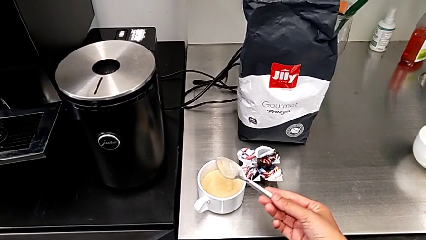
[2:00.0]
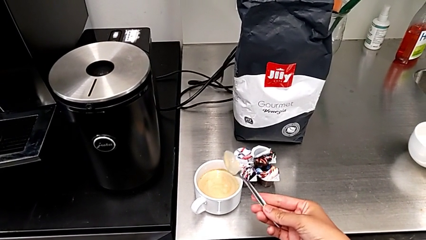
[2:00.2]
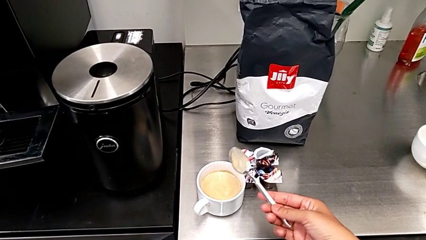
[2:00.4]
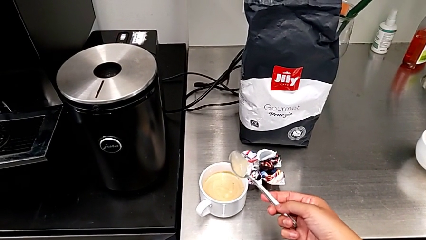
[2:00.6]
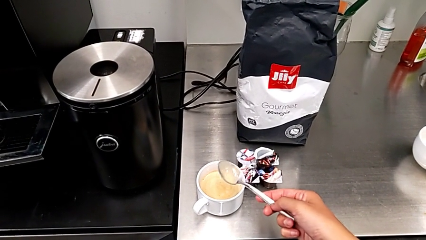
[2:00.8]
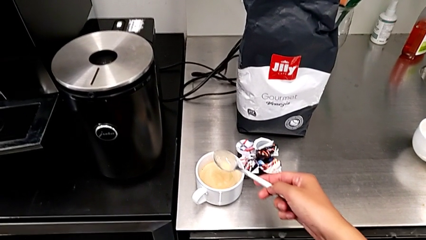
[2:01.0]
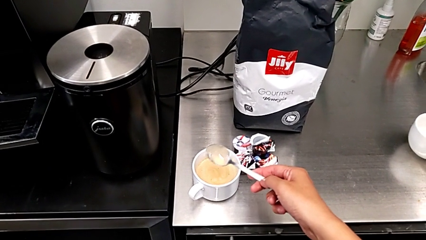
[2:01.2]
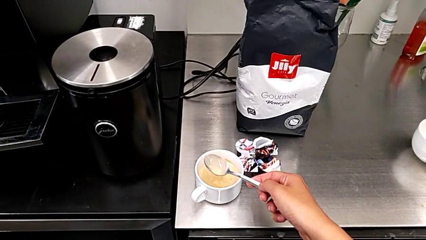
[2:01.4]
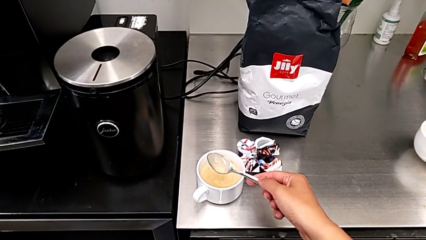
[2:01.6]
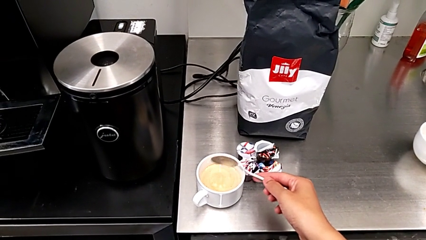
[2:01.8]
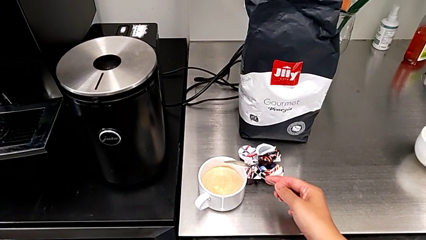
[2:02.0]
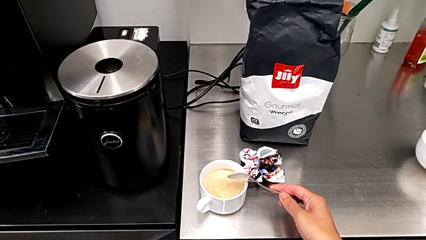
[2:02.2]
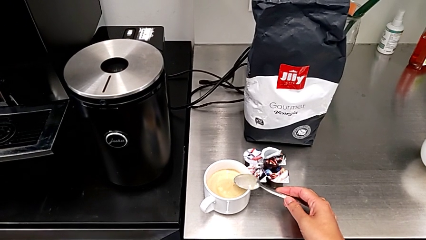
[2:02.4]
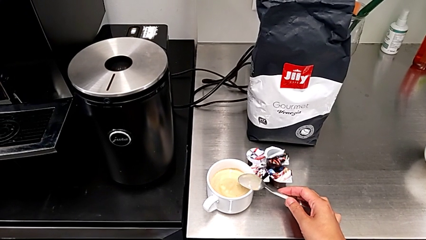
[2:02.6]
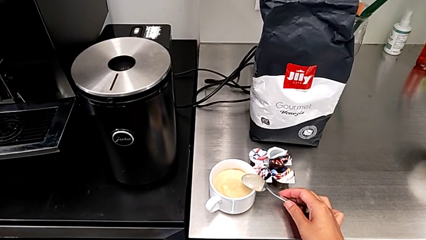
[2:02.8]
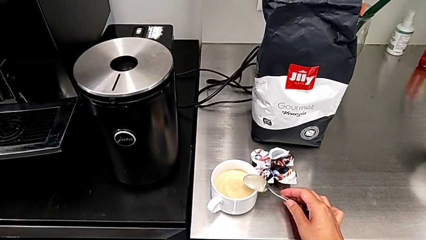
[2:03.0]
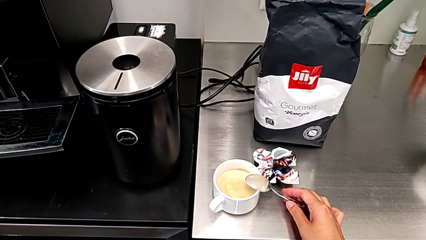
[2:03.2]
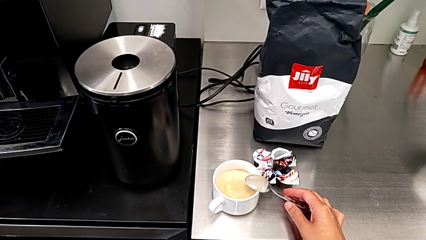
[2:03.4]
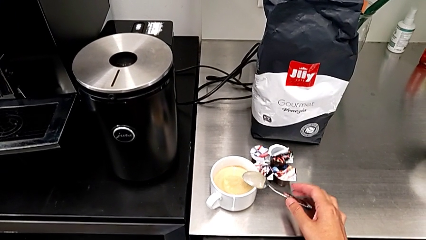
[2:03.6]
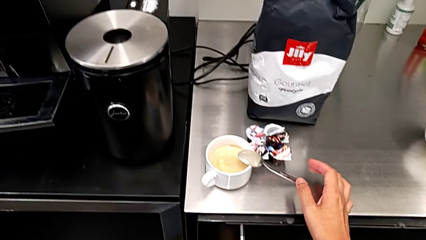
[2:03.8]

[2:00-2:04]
The camera wearer is adding cream to the coffee. They hold the spoon and place it.

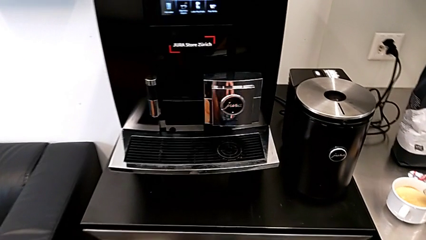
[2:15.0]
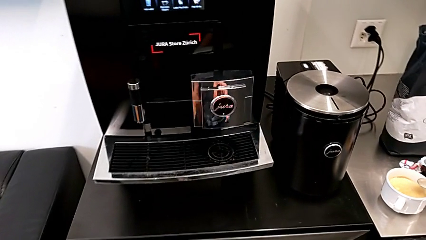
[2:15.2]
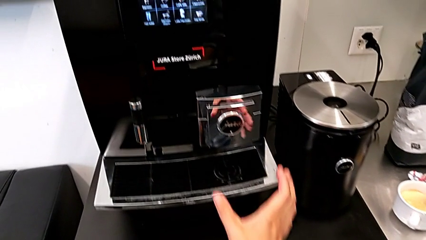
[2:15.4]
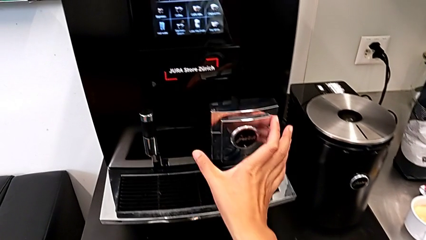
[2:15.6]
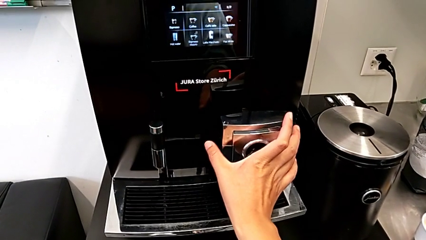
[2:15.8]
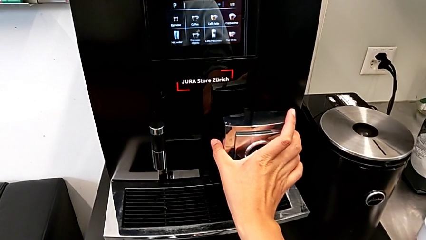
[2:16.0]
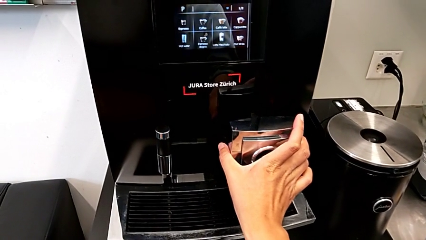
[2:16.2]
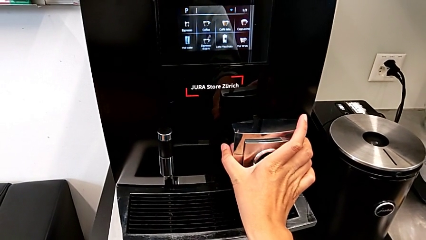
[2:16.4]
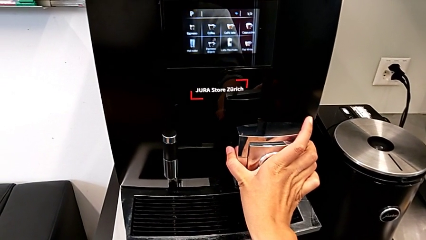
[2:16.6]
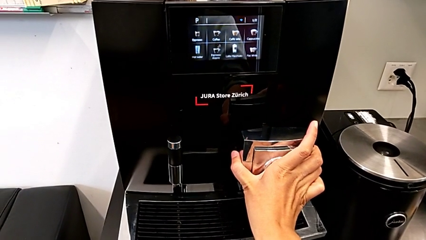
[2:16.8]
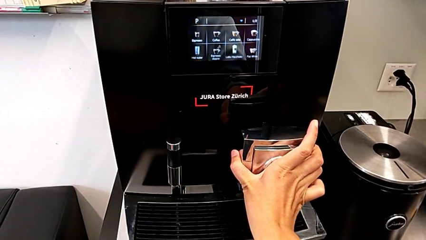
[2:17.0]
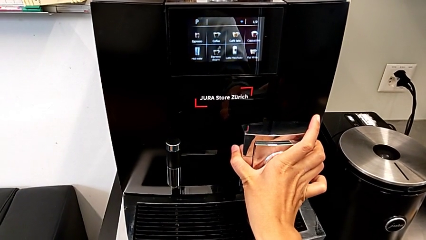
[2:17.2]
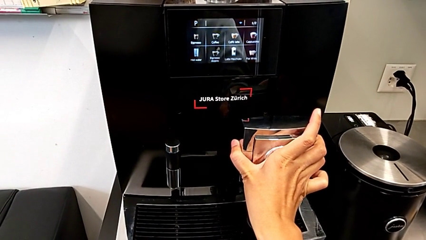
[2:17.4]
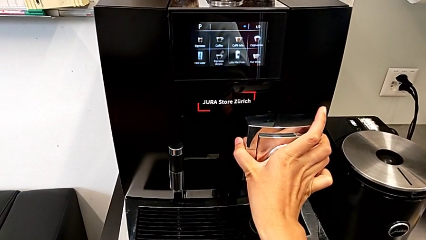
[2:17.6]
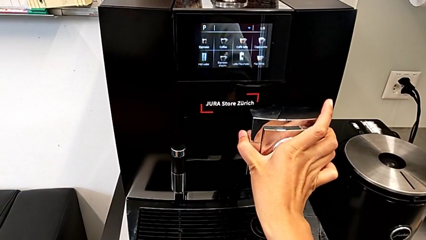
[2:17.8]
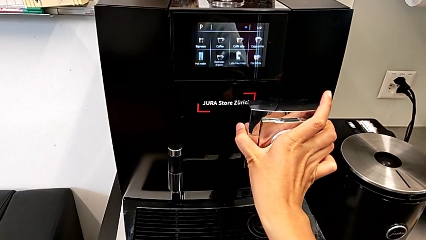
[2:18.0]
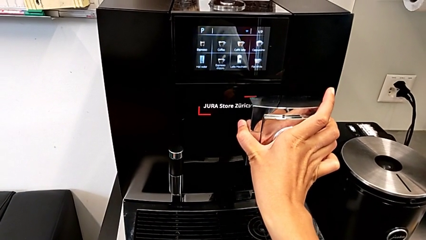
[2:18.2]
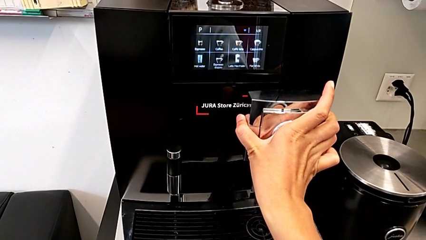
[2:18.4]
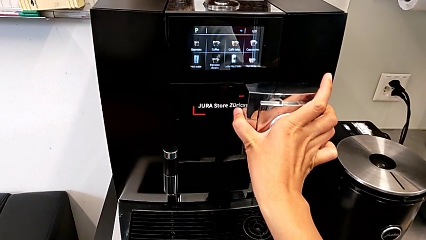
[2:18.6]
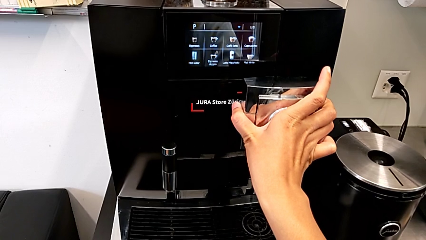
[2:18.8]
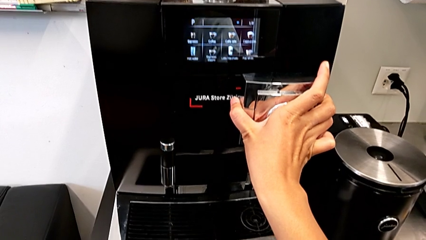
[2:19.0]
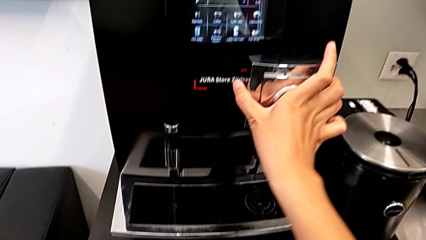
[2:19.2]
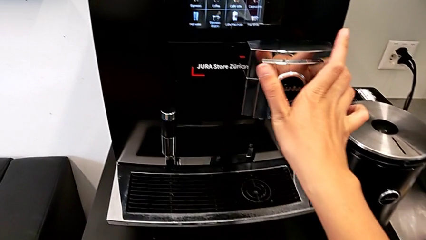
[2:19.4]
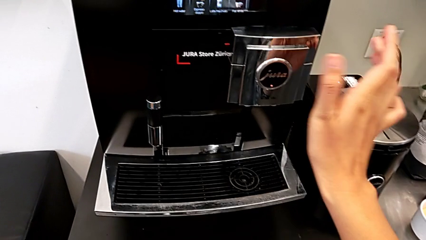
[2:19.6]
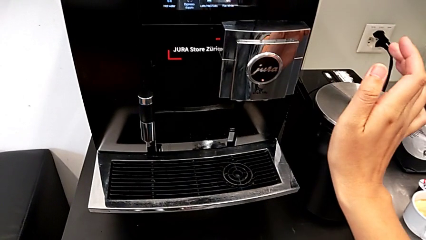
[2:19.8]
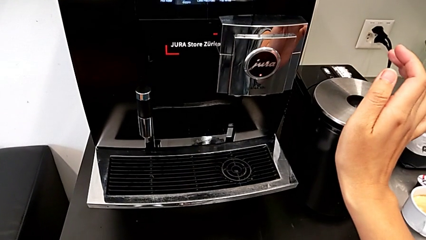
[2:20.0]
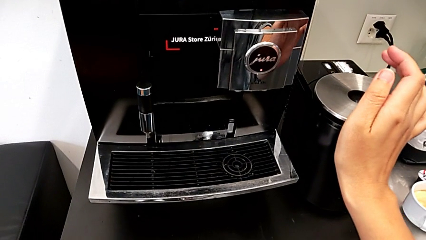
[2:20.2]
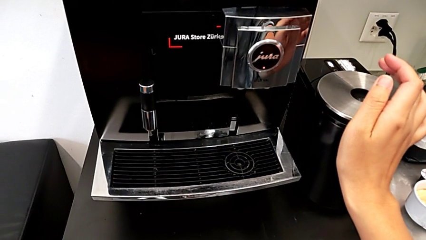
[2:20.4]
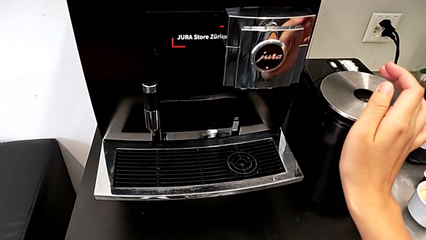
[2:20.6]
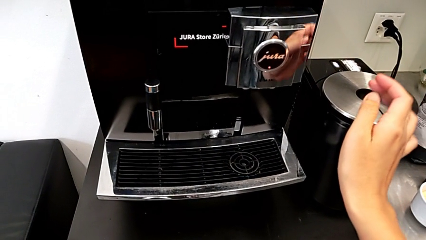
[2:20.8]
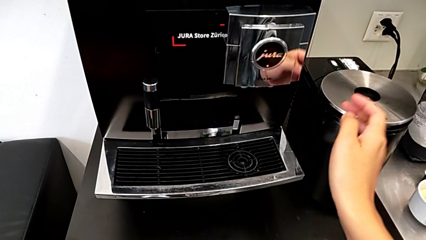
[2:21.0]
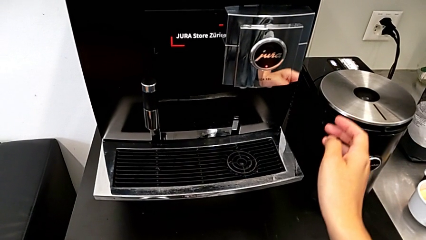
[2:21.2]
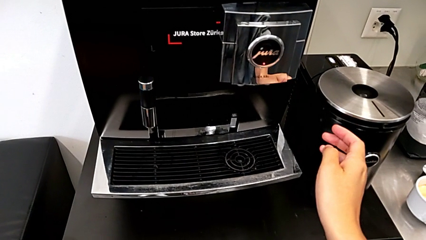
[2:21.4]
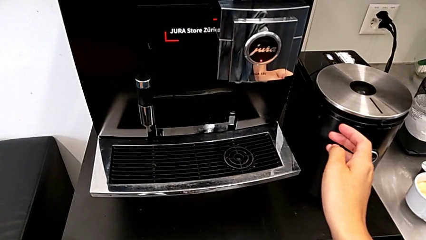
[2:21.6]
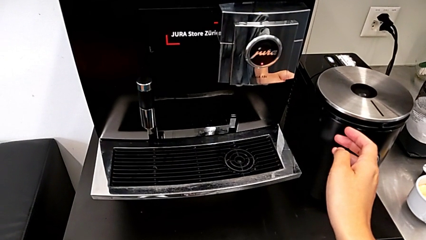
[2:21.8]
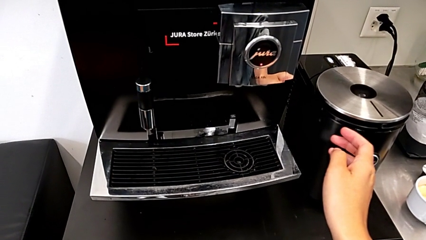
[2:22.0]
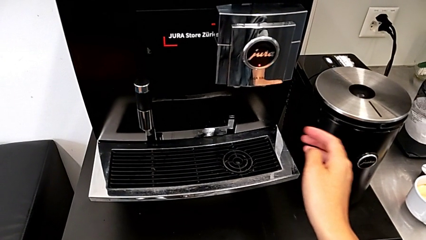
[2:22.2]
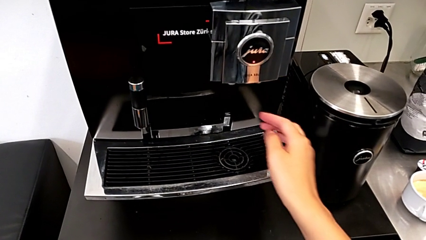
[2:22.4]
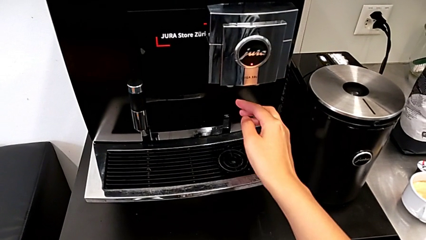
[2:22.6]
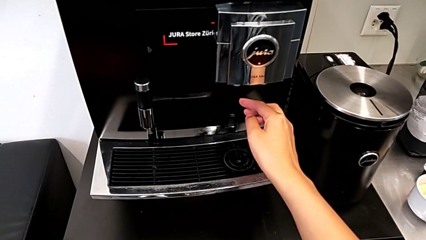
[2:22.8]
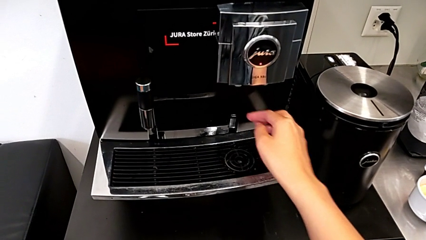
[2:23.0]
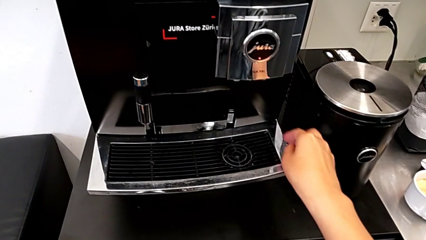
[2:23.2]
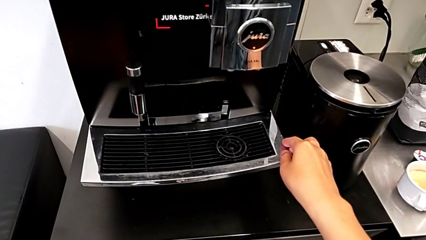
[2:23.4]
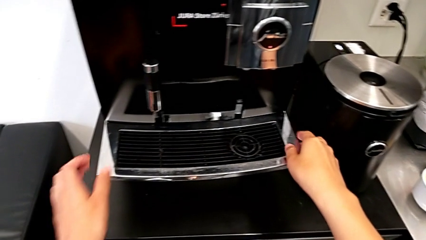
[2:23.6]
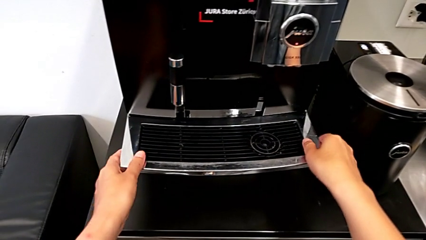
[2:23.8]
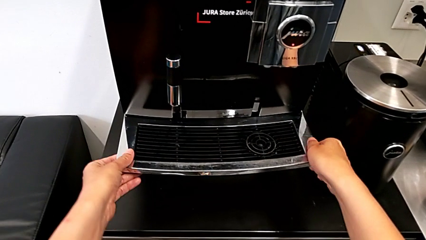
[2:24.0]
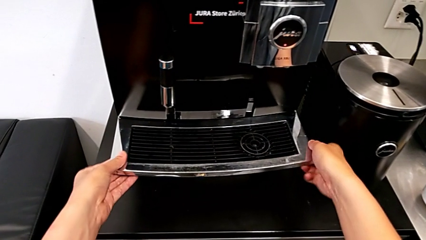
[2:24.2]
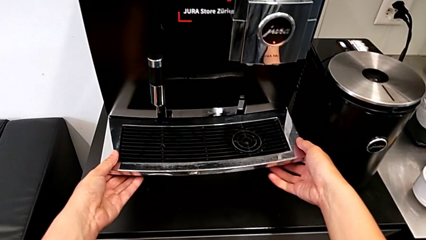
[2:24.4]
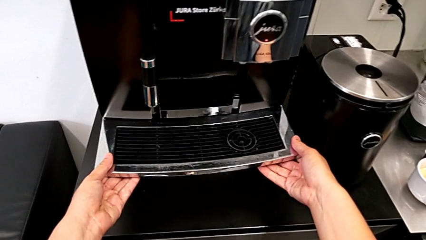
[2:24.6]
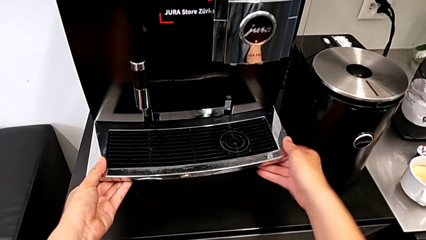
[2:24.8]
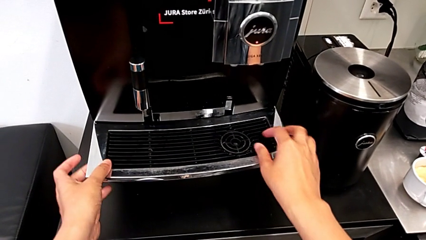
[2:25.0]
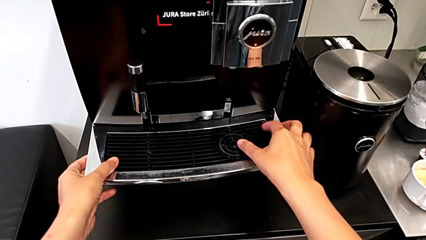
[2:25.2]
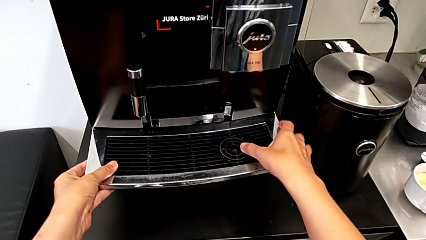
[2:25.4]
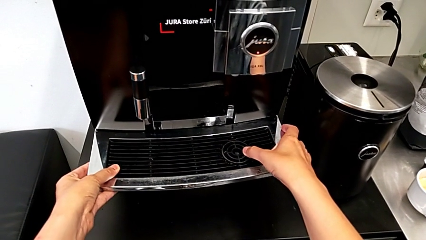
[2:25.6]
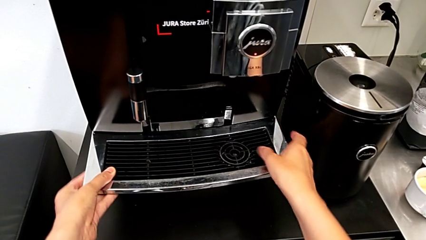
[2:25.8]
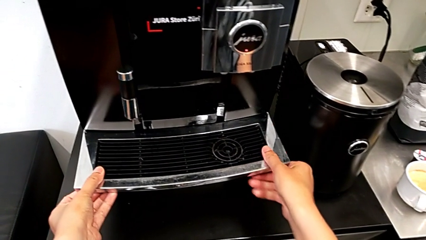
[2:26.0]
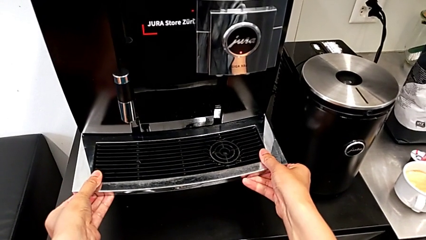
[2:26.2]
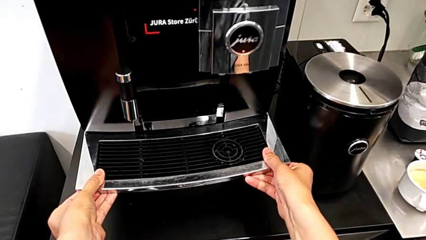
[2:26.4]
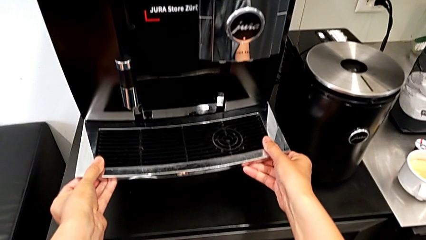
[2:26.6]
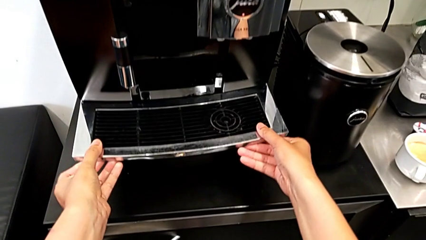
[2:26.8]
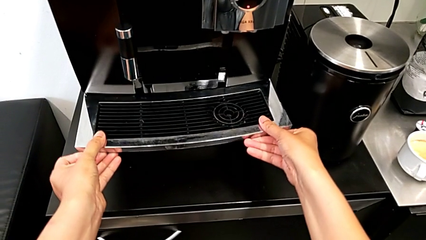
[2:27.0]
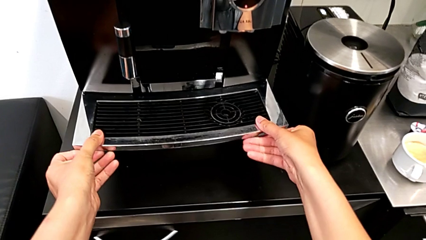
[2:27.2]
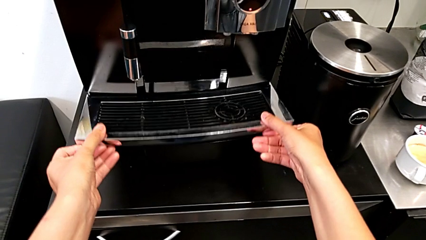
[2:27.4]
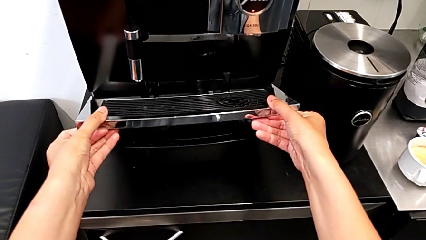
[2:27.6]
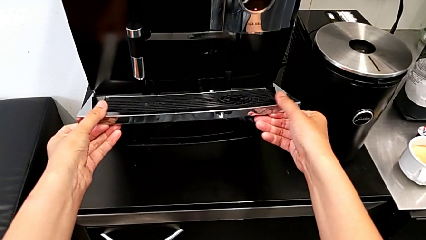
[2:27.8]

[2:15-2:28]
The camera wearer is emptying the drip tray. They pull the dispenser and begin to wrongly inspect the drip tray.
